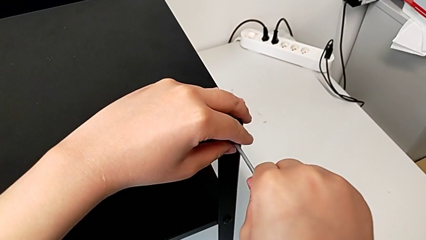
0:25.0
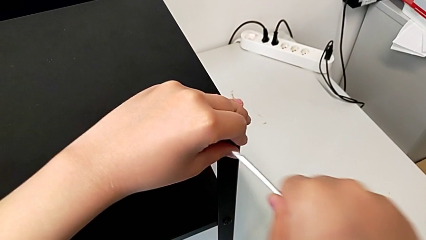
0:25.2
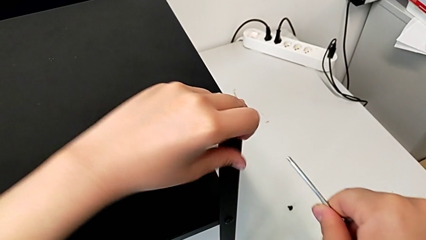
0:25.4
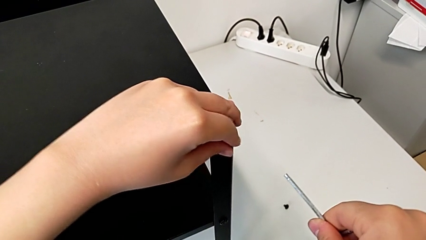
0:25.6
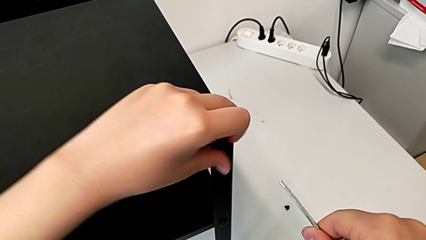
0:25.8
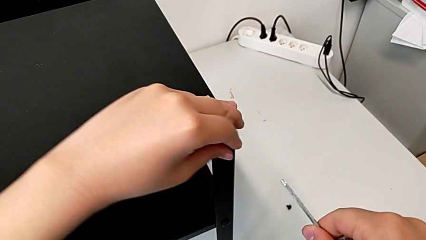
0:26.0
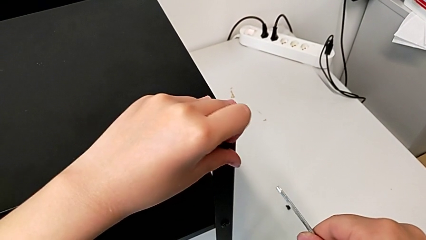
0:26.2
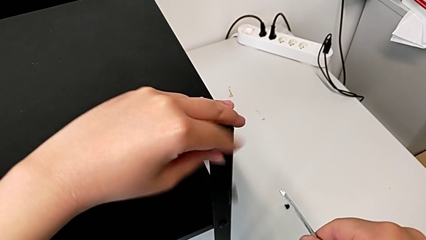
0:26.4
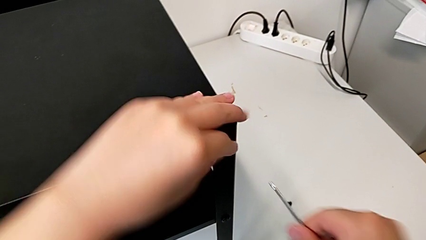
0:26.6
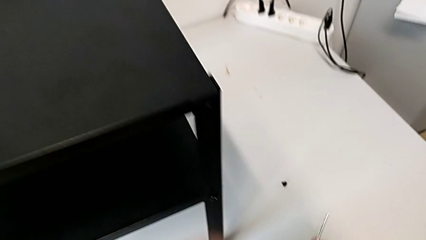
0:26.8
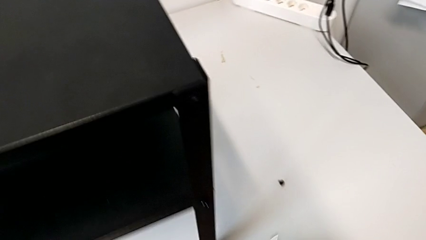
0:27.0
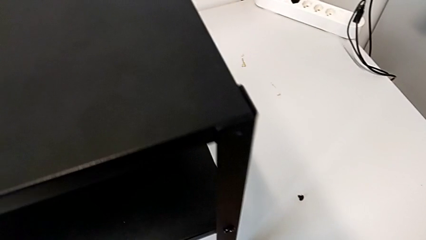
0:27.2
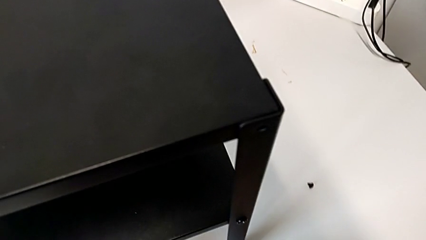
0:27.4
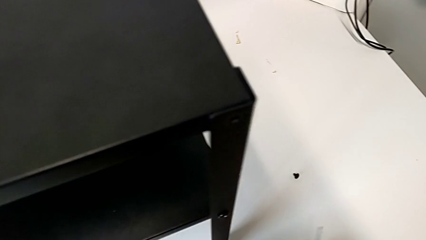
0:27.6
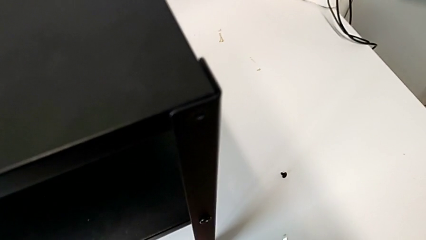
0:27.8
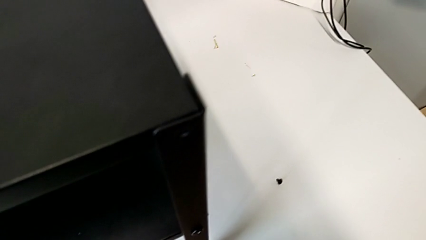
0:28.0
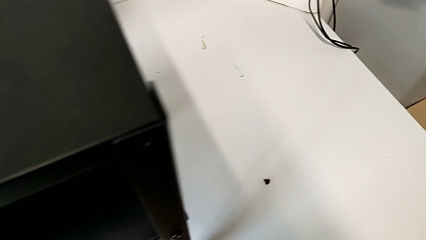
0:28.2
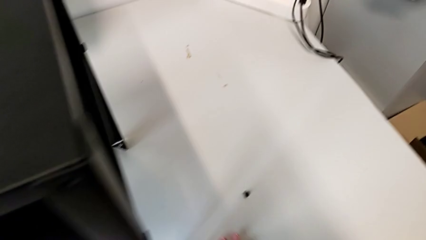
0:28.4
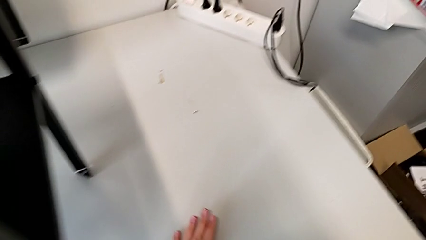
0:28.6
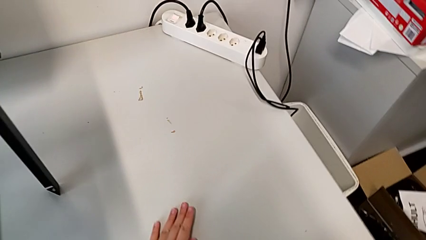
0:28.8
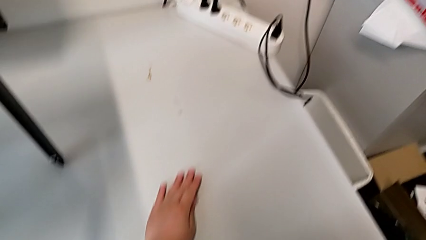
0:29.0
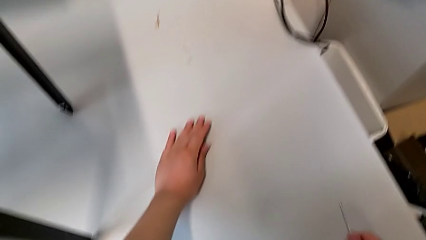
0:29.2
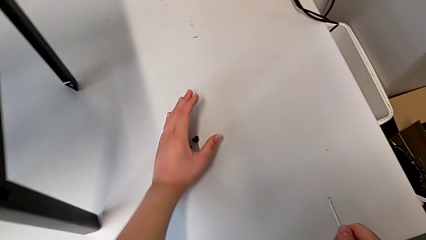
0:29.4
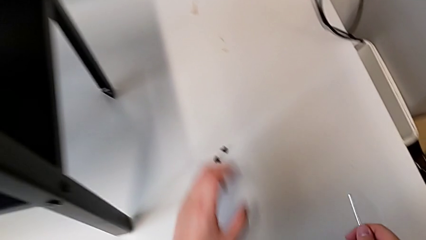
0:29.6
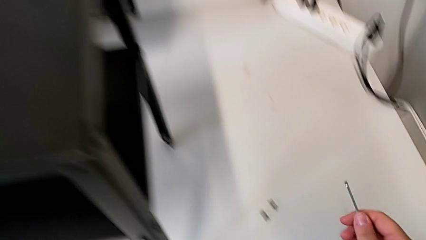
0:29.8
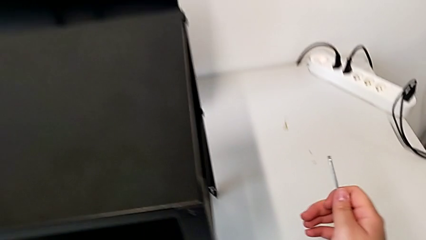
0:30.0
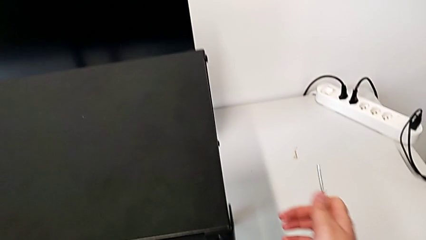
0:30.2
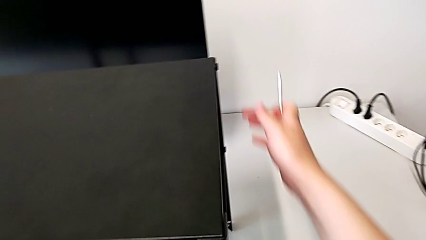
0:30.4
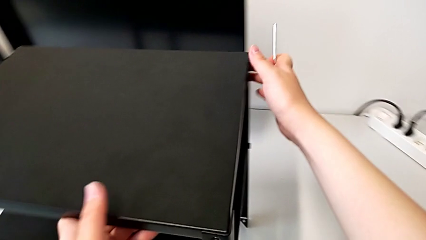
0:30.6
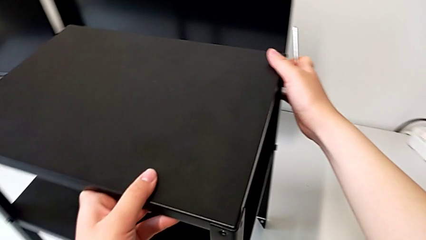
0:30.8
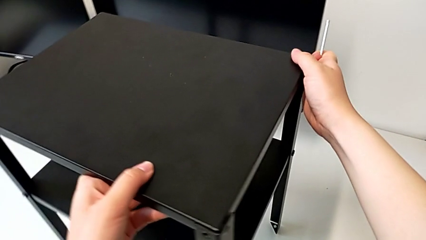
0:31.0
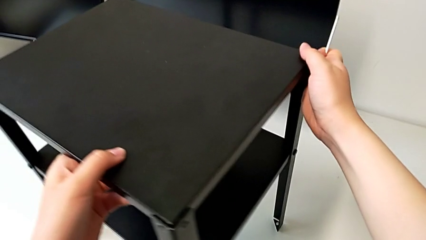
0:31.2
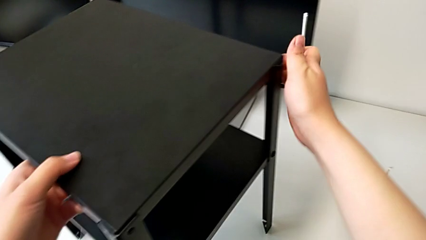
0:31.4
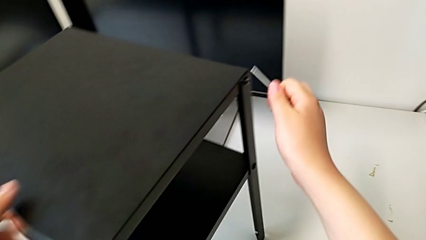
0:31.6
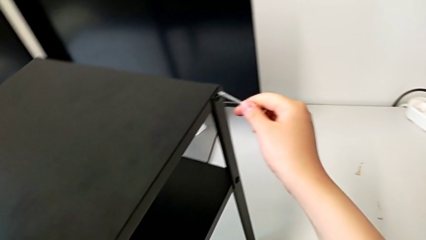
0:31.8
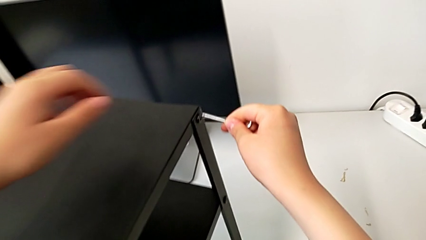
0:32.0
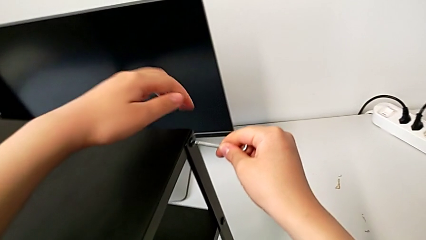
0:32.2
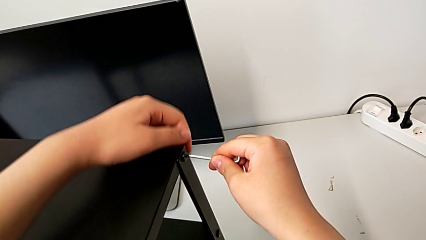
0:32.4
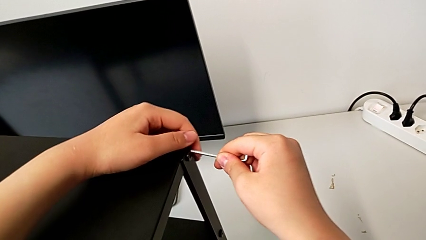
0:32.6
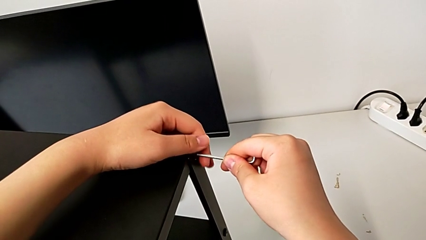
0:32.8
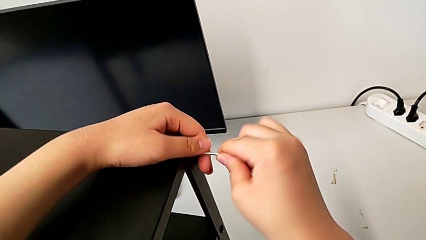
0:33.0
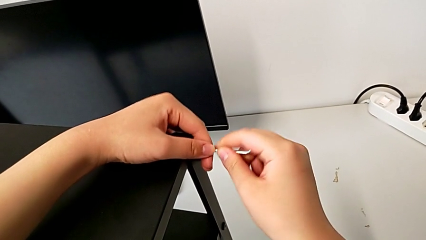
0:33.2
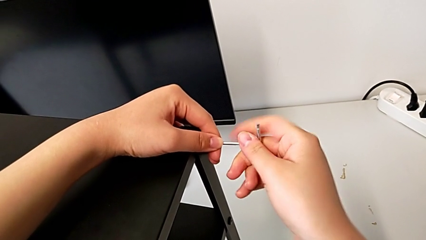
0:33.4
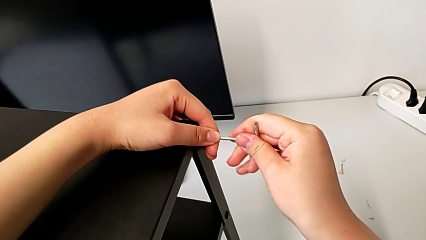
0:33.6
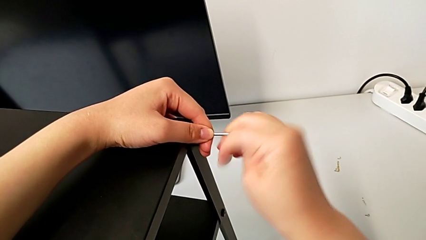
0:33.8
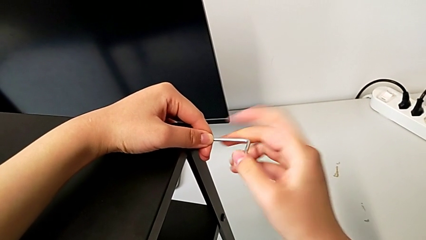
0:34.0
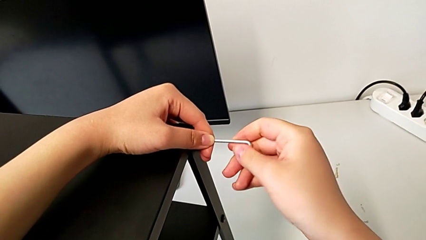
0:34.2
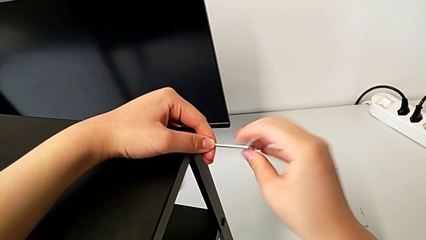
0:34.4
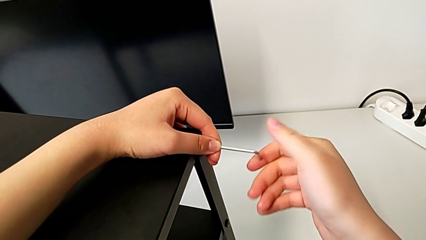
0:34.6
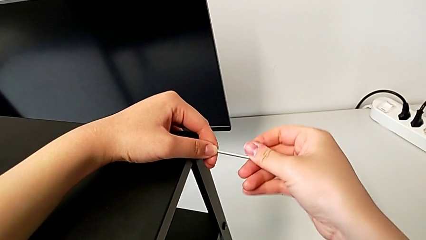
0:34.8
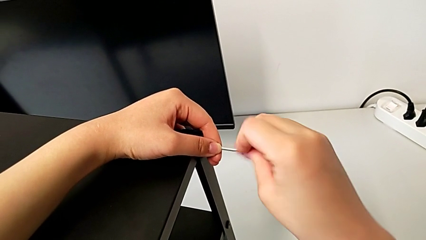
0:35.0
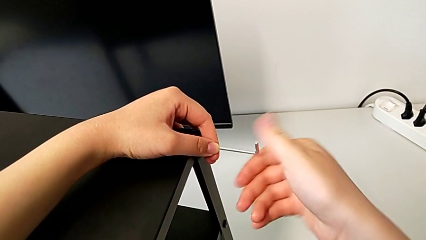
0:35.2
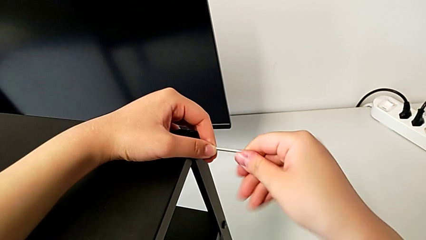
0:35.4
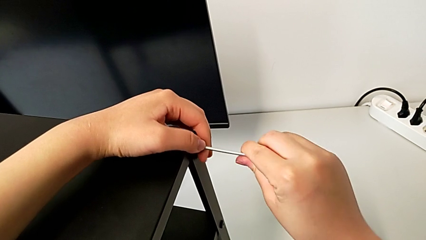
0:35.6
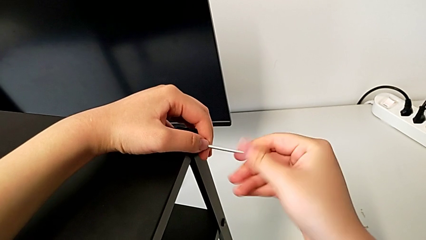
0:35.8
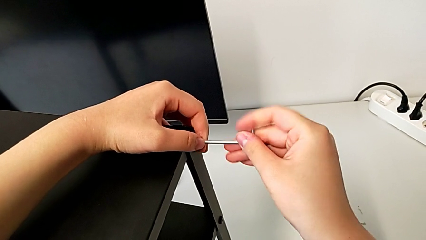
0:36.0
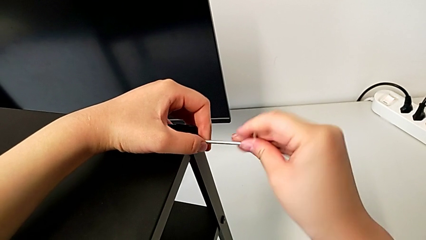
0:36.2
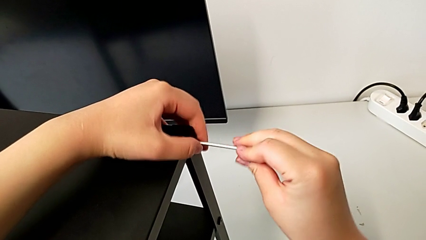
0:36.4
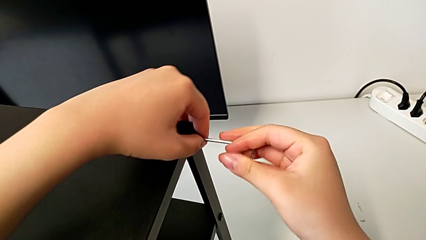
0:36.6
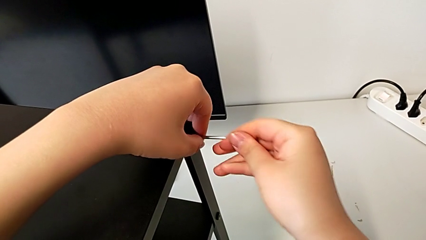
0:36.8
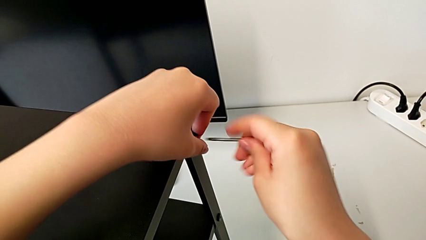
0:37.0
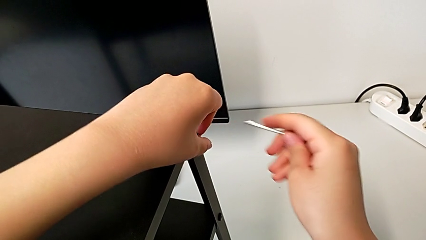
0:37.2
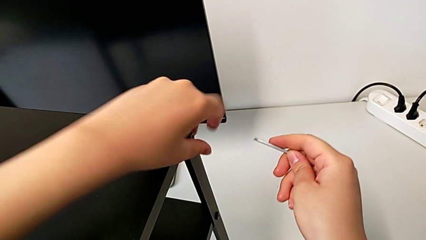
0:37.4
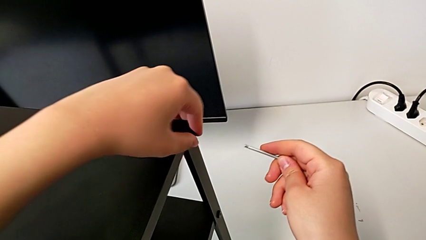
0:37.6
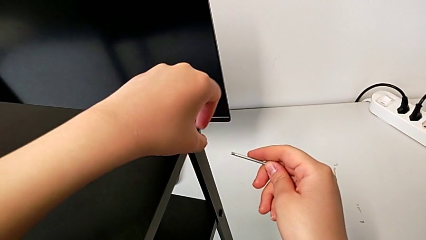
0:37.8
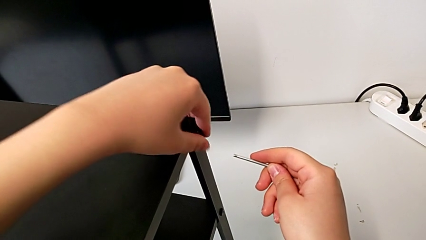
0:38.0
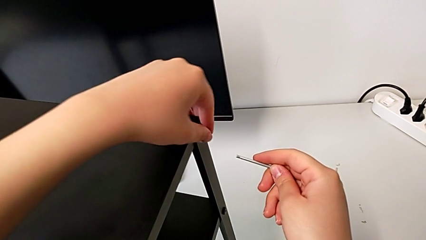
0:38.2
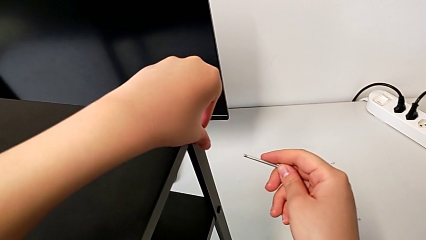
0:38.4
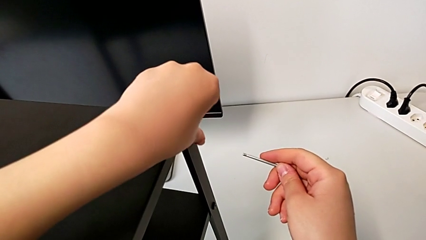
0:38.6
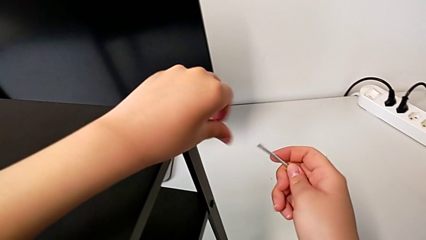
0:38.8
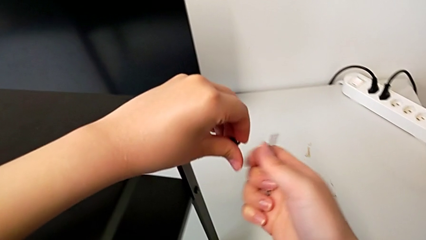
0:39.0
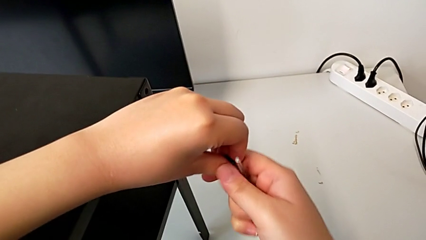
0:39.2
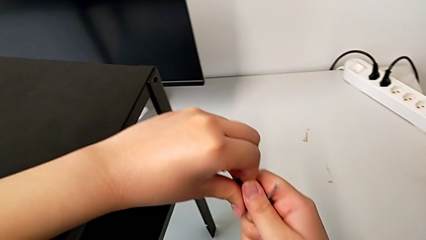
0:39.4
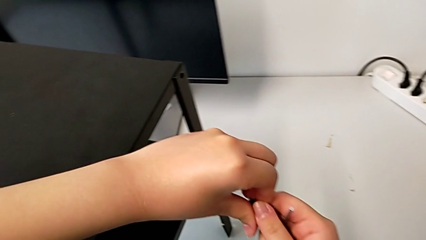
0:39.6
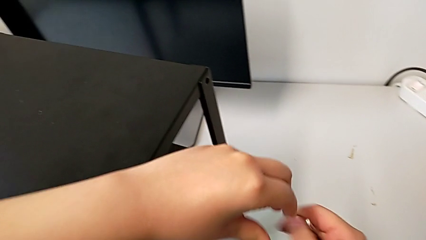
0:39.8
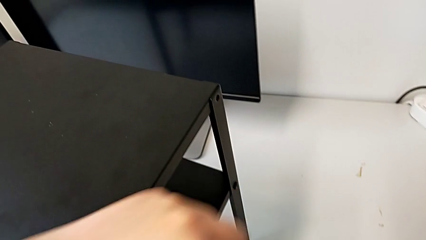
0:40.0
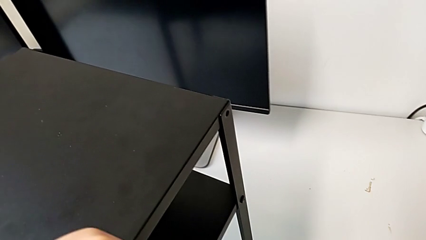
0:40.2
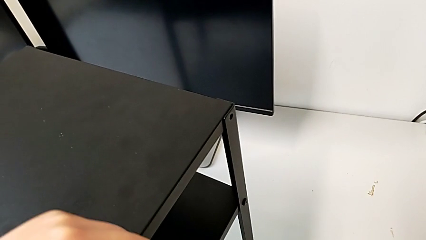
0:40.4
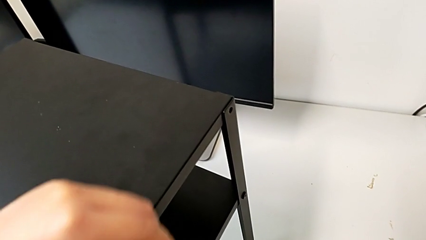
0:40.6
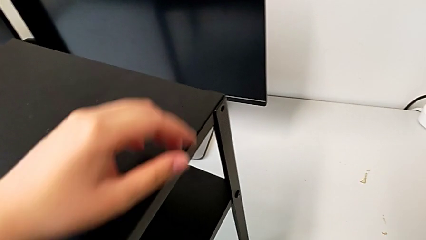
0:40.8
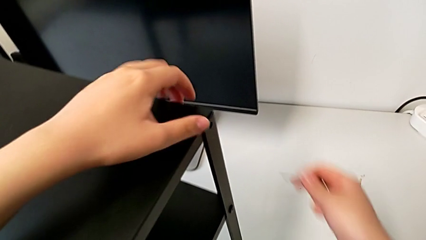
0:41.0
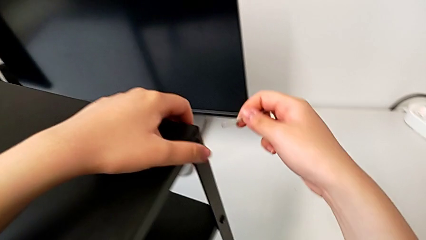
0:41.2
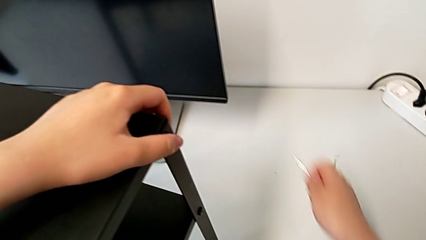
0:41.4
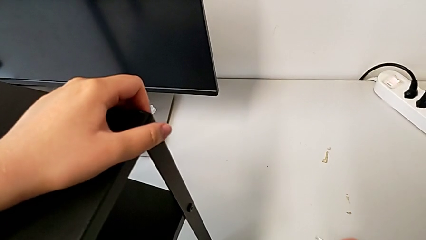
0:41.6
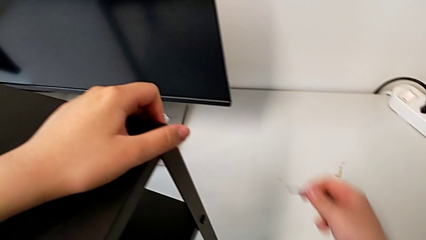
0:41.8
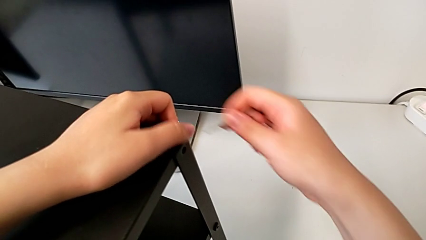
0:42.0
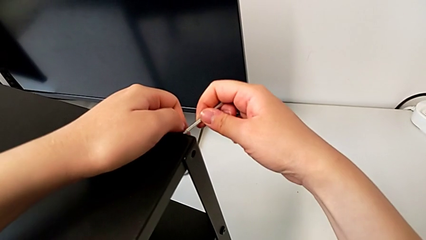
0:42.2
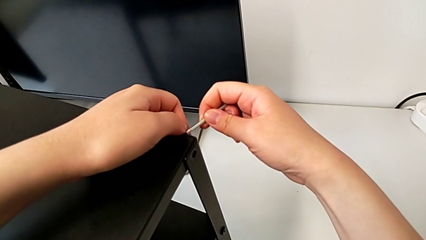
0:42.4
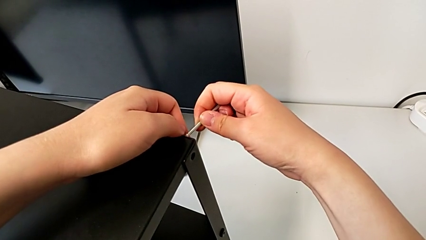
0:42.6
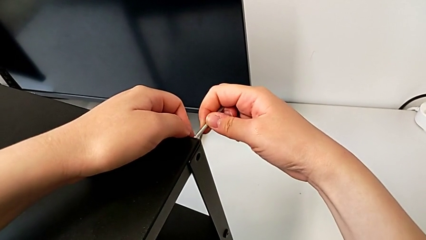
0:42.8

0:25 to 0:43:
The camera wearer is disassembling the top table of the furniture. They unscrew the hex socket head, wrongly drop it on the table, place it, align the nightstand, insert the Allen wrench, unscrew the hex socket head, withdraw the Allen wrench, unscrew the hex socket head, disassemble it, place it and insert the Allen wrench.
